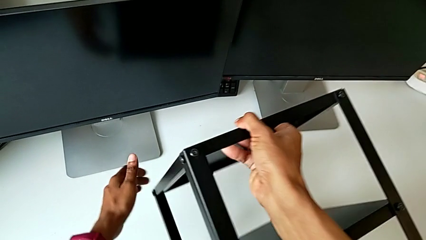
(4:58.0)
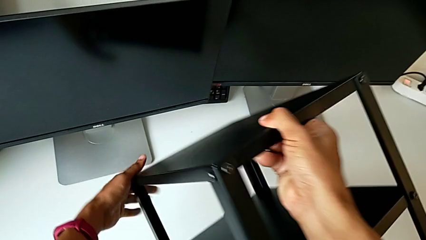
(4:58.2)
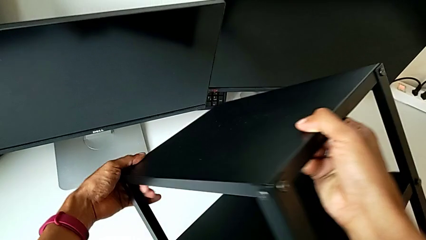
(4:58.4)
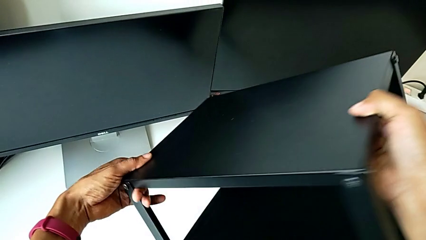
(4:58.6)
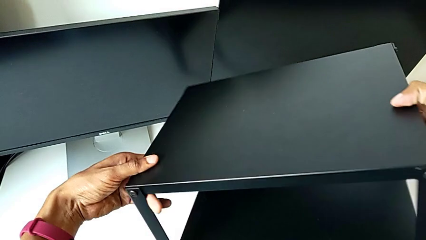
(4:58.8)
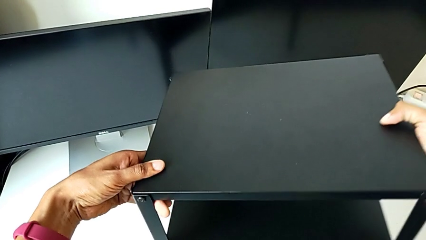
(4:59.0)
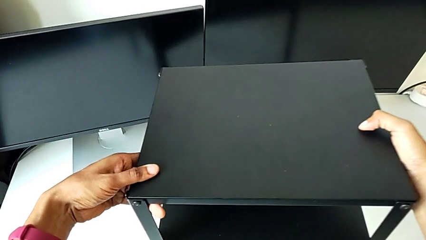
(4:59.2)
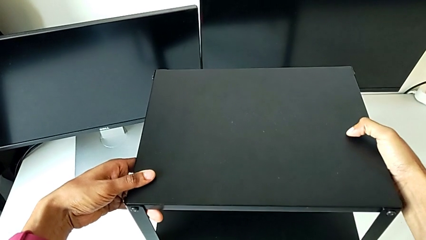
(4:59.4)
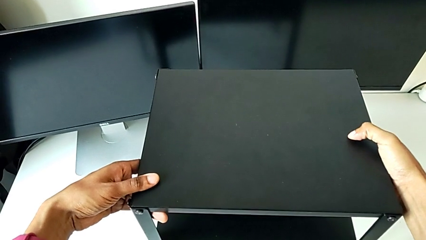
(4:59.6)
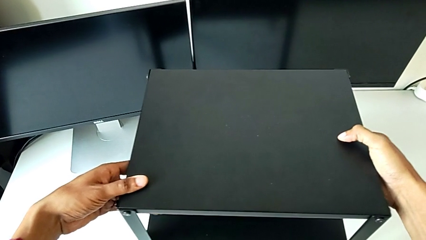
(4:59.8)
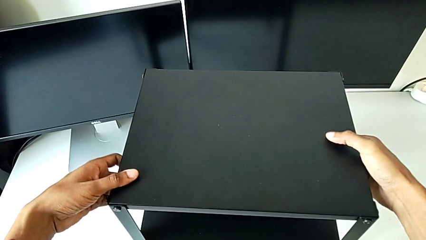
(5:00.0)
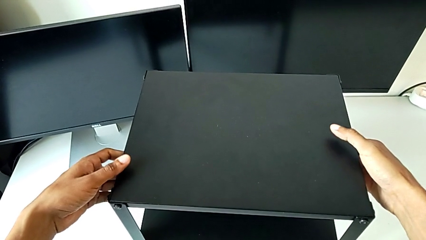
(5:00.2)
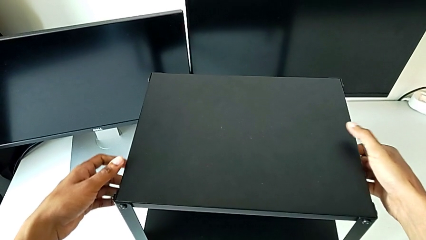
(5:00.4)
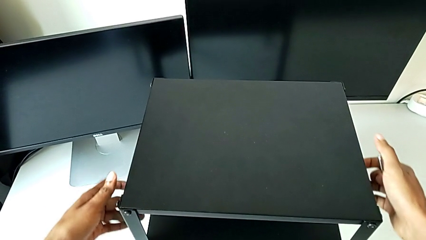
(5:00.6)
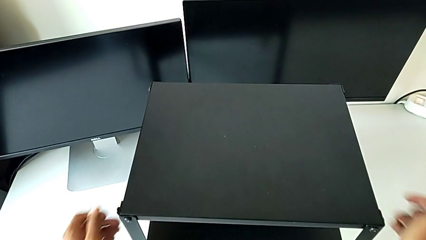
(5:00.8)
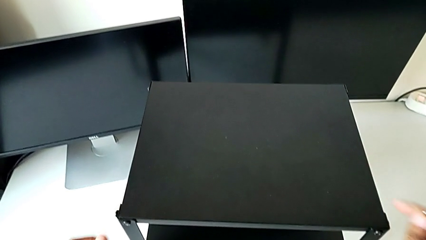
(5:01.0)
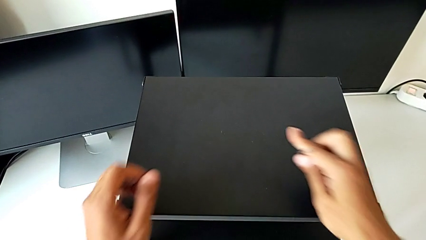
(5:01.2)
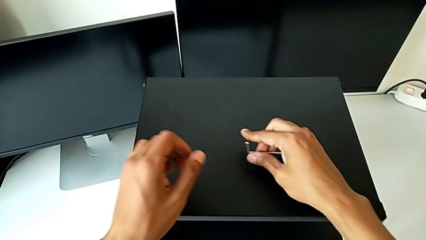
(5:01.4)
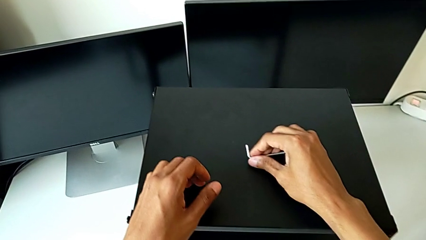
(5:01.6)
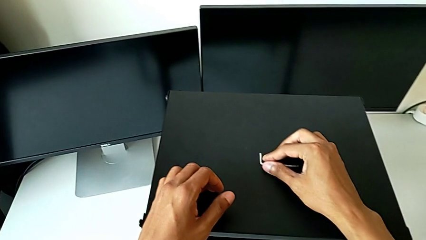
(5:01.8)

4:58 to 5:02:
The camera wearer is tightening the first leg of the table. They rotate the nightstand, place it and place the Allen wrench.
